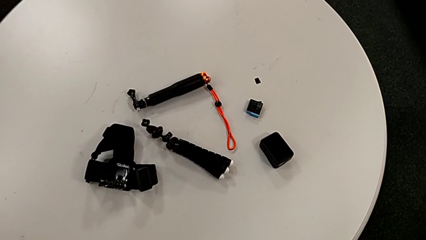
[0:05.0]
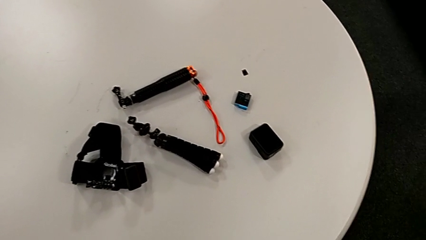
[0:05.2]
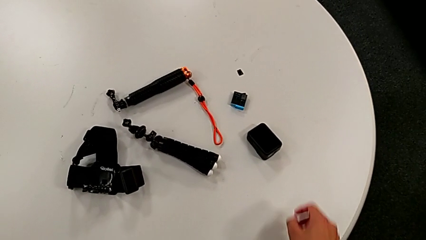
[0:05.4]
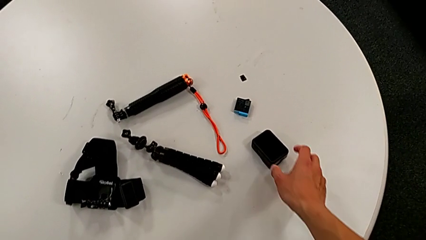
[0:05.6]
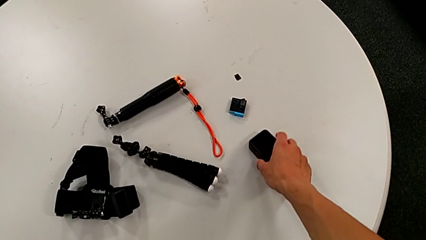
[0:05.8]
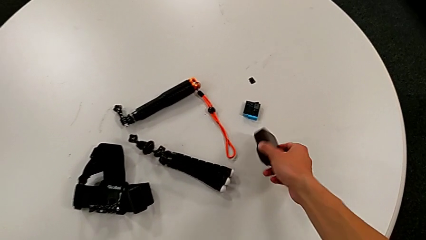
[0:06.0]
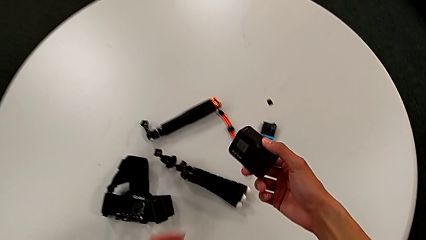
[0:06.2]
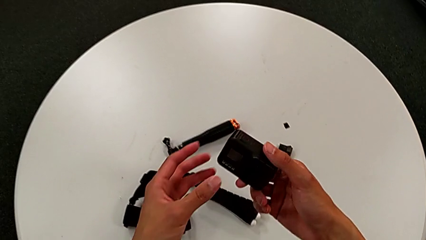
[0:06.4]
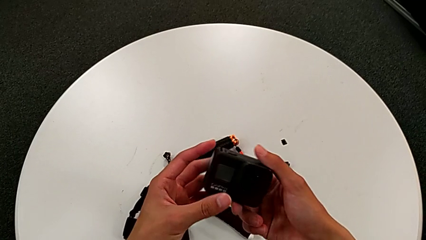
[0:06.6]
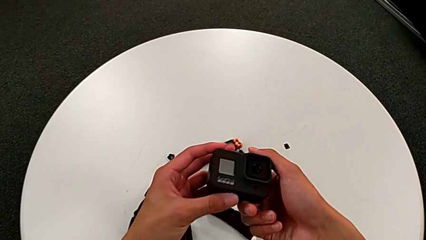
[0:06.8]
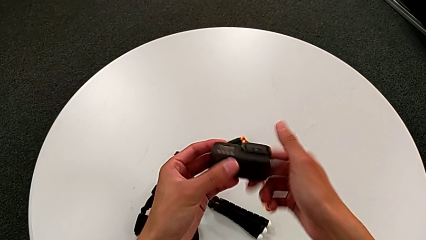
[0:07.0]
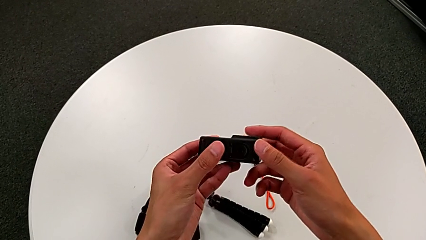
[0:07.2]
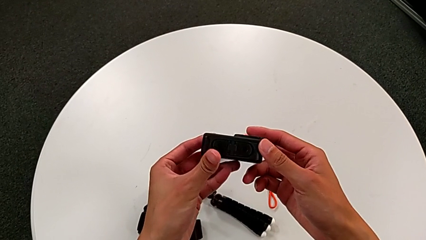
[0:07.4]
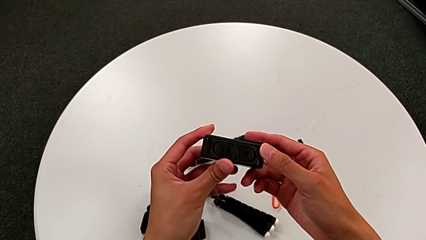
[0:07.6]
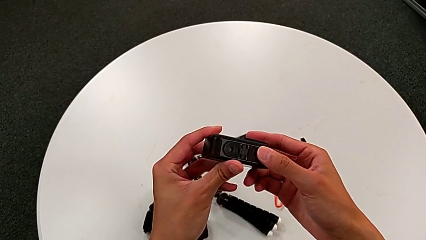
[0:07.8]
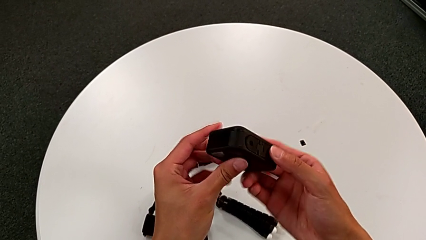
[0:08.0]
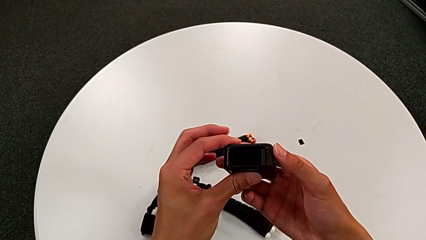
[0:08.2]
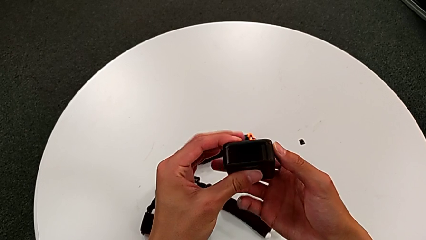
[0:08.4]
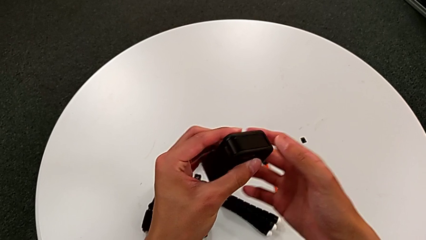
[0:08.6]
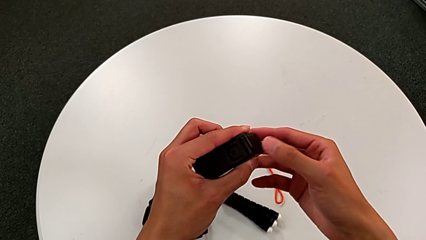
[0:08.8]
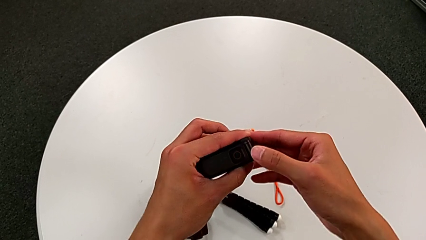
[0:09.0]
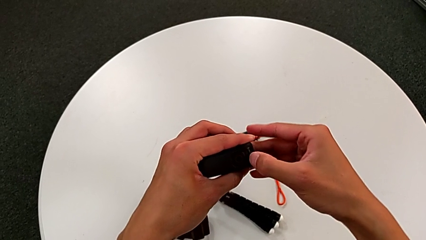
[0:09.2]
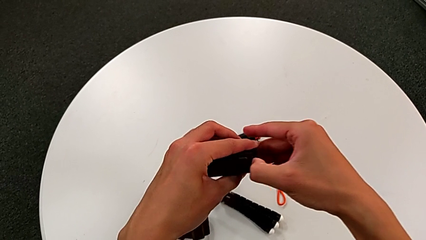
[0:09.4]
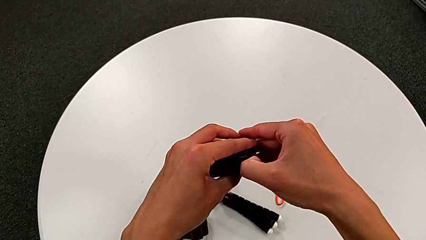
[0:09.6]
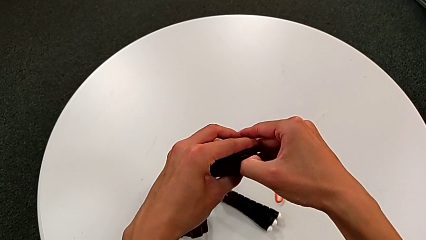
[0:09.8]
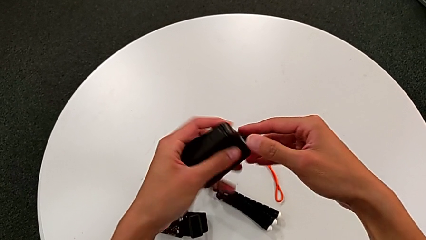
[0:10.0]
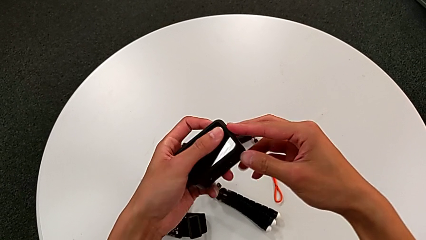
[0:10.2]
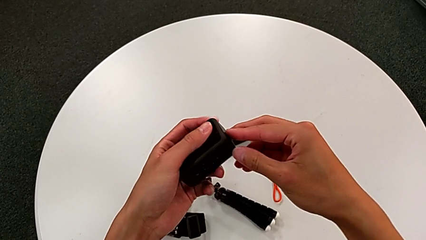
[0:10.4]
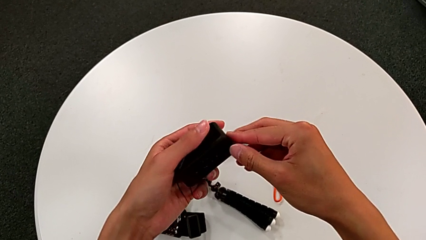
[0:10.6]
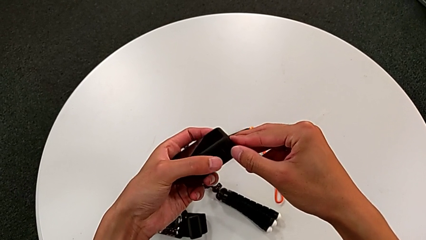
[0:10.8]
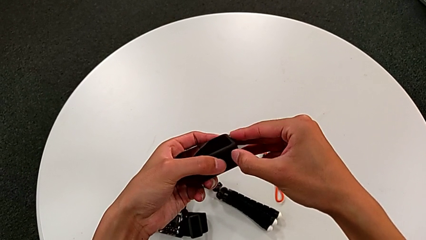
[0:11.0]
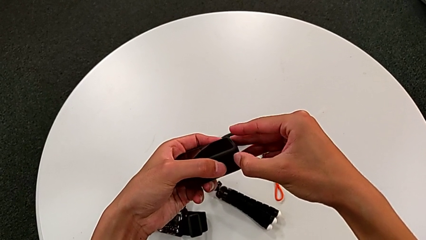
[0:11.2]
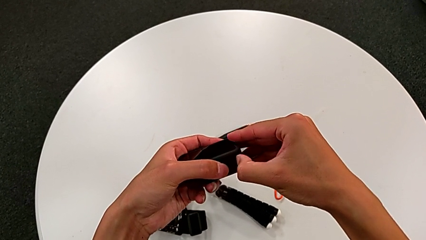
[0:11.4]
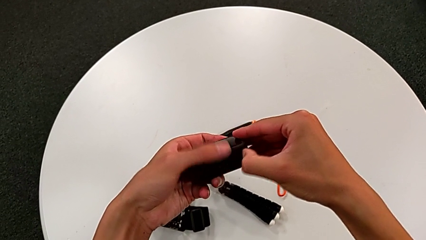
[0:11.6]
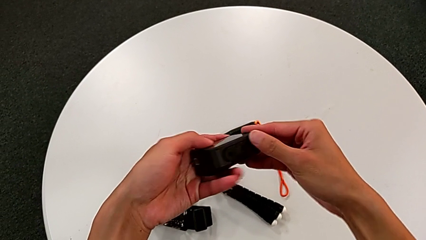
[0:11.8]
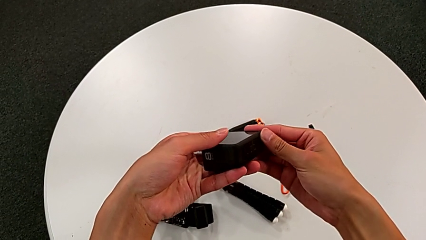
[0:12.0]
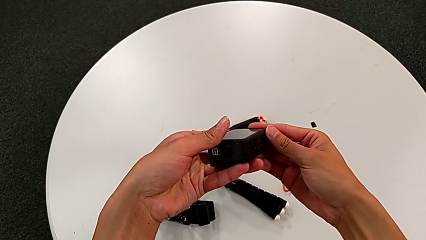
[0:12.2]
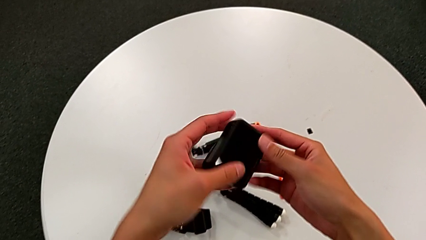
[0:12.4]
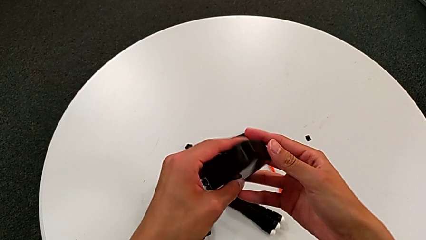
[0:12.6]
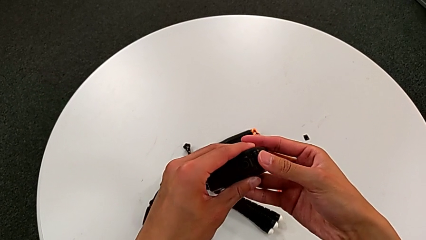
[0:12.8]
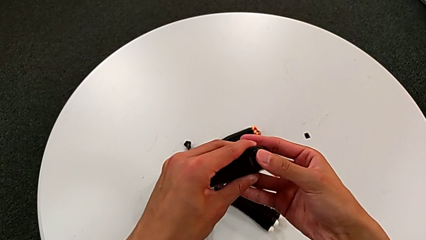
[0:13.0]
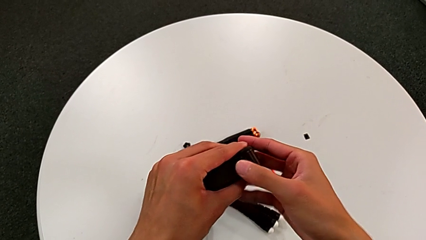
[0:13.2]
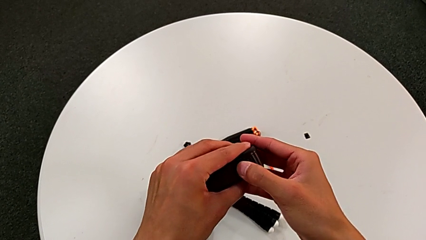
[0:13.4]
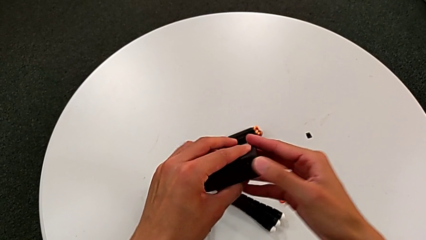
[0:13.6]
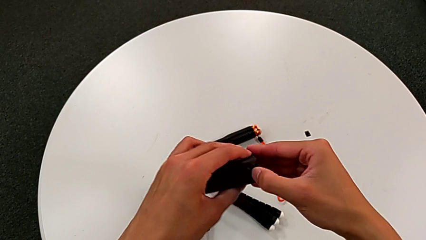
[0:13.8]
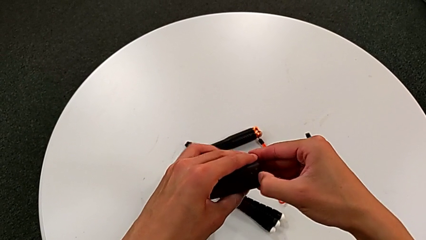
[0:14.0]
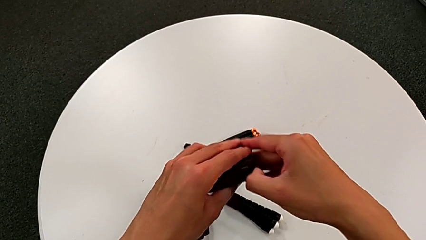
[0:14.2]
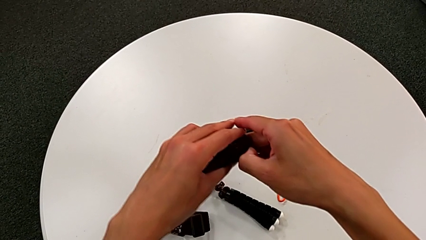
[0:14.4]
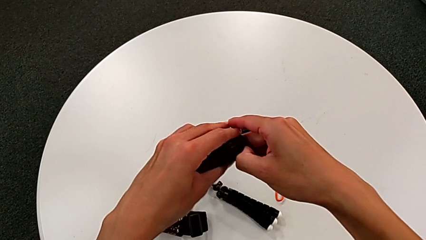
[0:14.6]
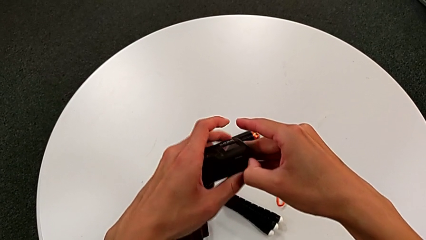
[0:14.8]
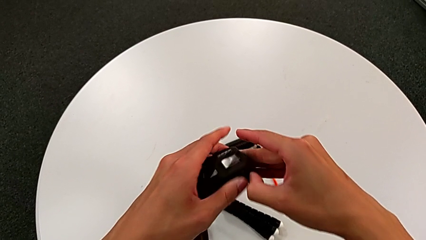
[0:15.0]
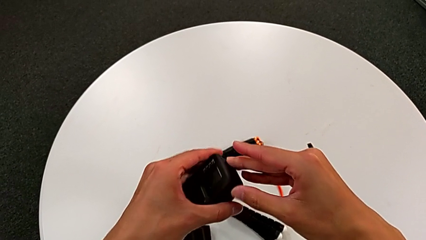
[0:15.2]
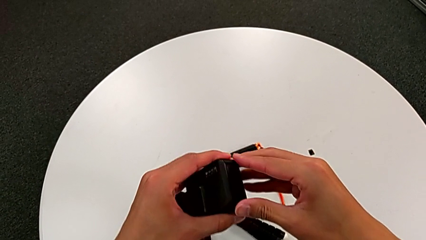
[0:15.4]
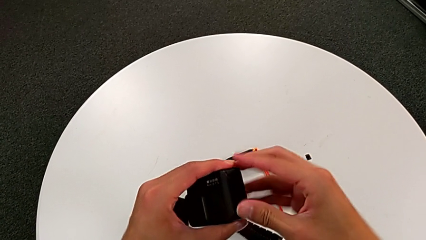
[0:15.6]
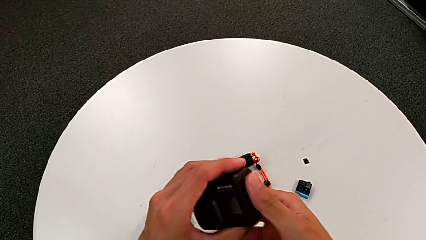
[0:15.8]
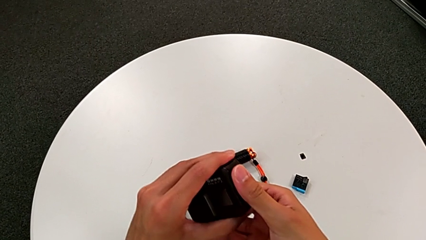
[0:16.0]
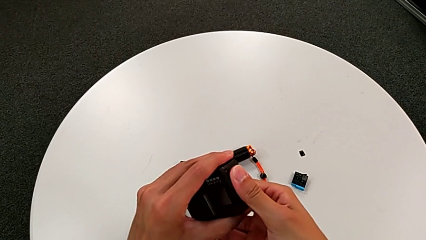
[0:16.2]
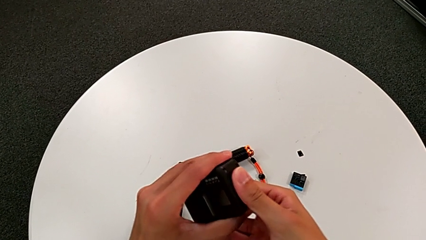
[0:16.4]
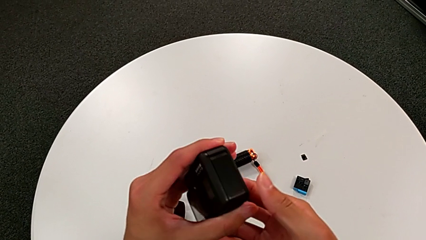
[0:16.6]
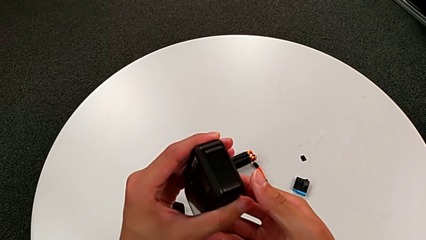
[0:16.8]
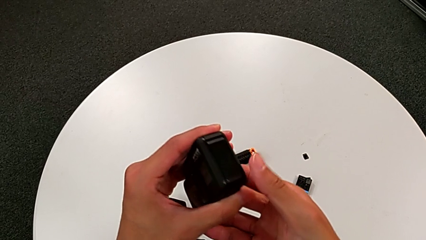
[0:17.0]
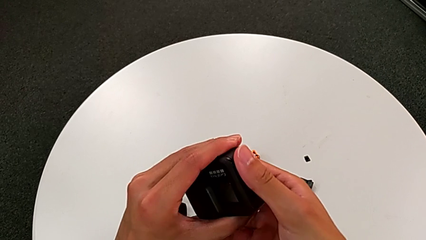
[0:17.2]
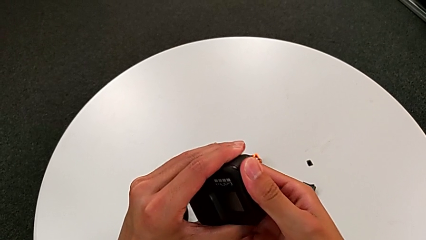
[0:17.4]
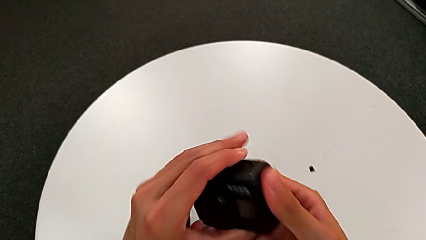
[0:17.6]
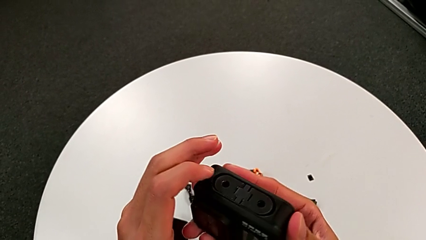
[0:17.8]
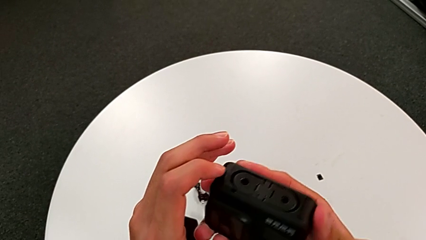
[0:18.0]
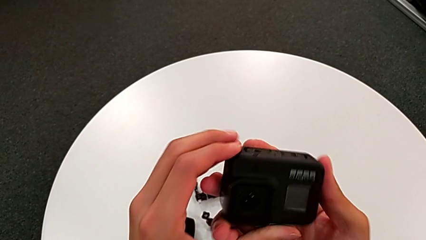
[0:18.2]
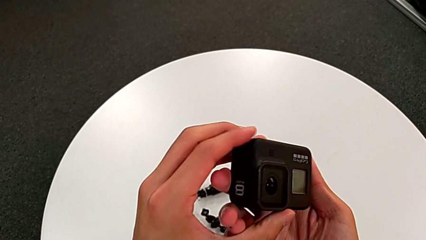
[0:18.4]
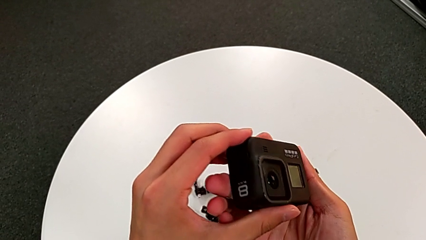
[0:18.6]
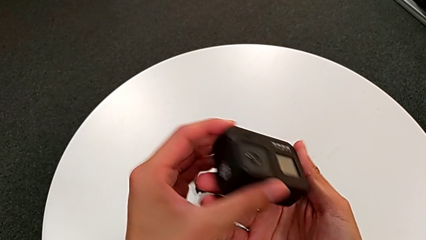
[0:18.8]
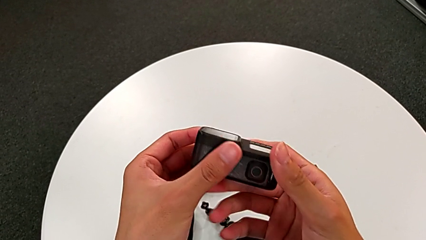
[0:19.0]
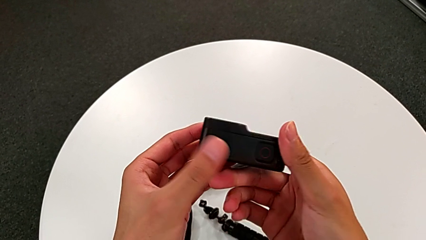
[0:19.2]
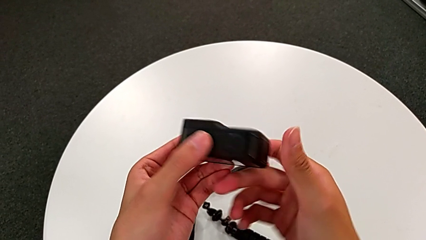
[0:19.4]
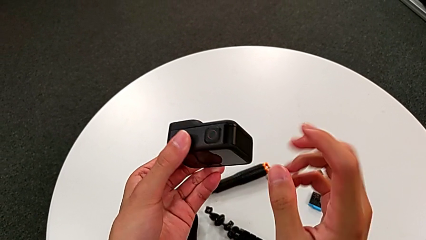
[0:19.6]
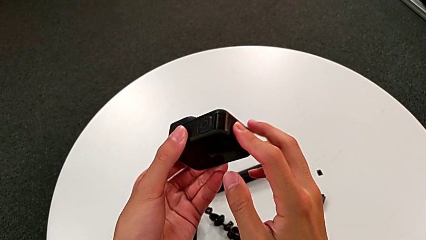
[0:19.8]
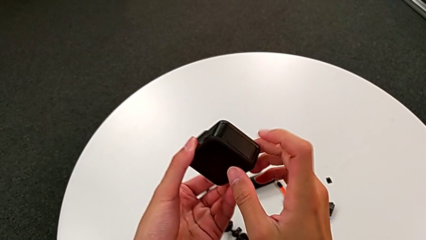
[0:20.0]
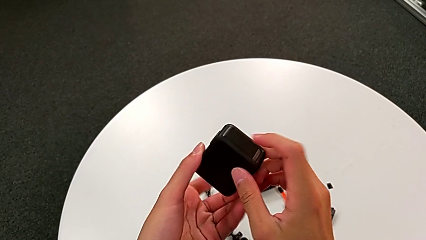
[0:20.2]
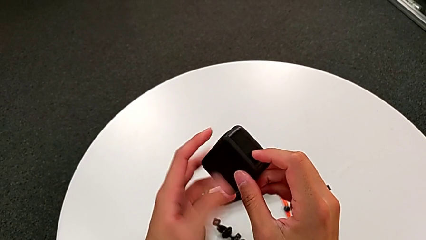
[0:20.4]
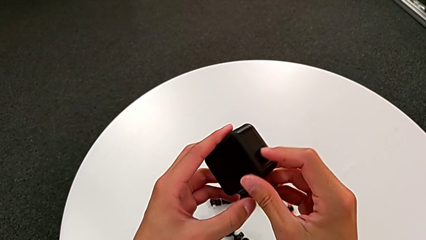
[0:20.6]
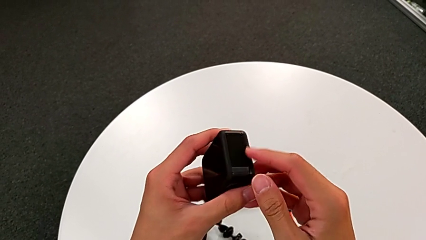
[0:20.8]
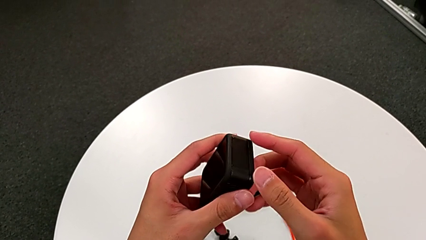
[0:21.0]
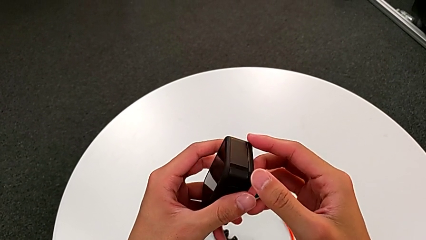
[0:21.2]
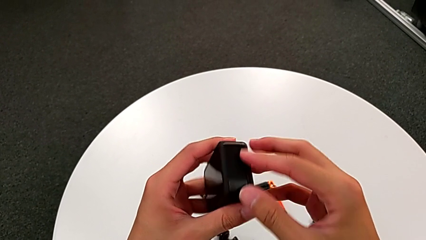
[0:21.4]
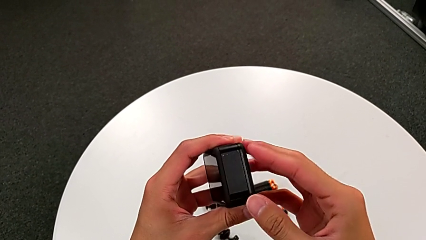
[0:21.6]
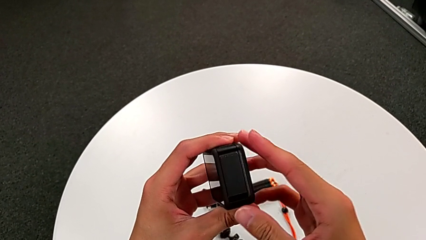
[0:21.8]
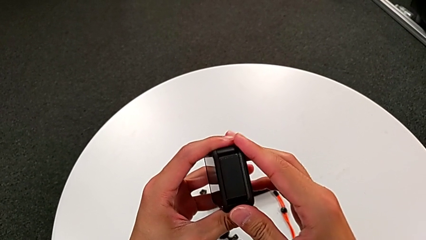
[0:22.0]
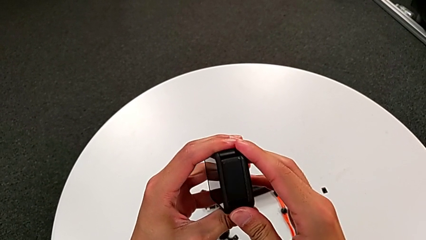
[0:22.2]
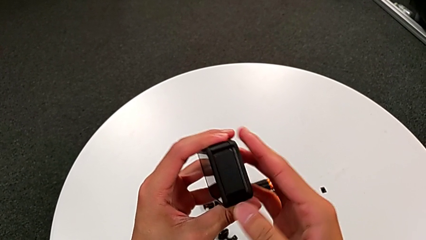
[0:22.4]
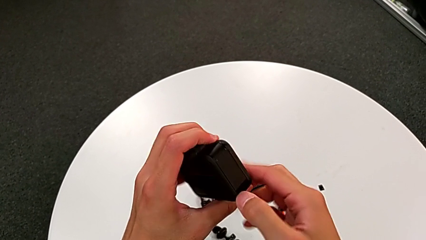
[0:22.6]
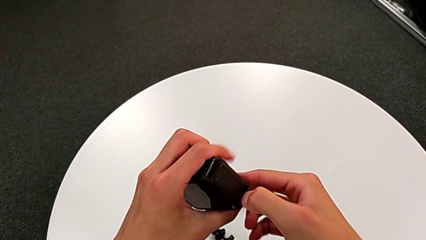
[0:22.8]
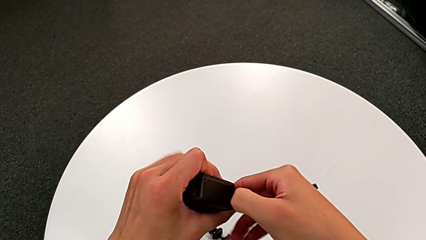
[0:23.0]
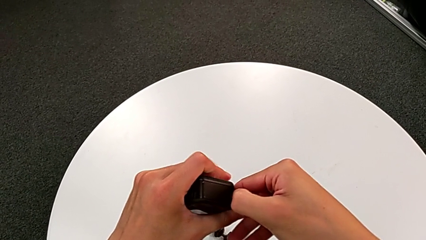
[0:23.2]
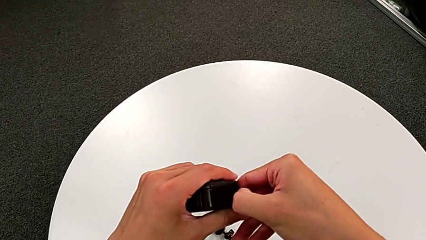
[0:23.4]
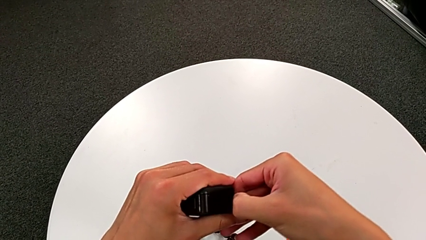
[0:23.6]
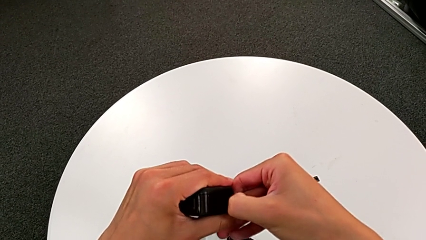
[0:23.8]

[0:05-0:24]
The camera wearer is changing the battery of the GoPro. They grab the black GoPro and inspect it.
